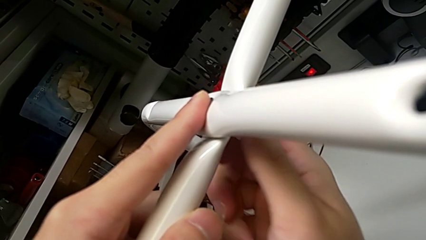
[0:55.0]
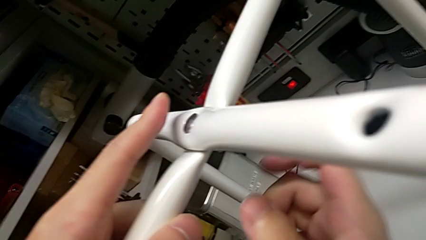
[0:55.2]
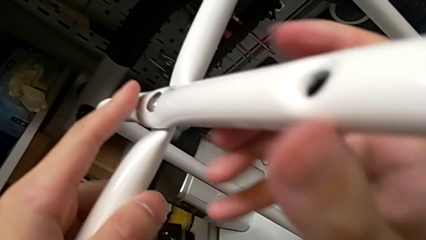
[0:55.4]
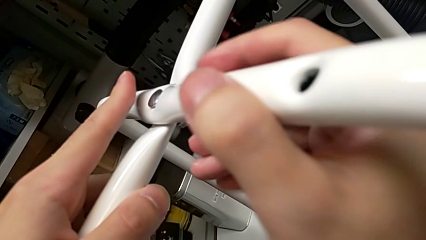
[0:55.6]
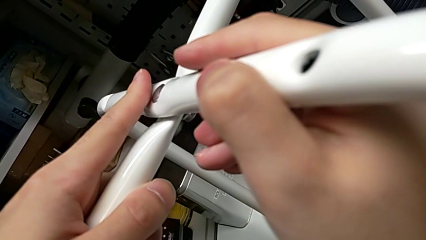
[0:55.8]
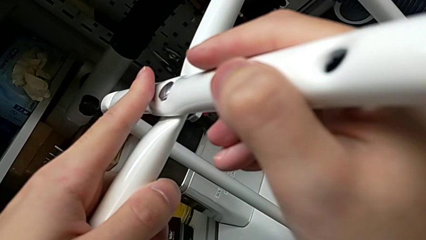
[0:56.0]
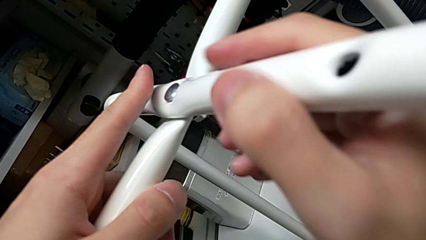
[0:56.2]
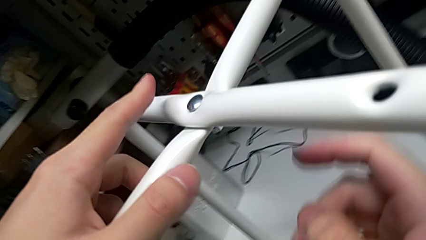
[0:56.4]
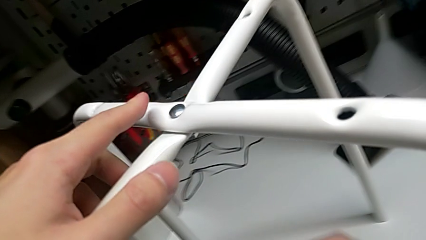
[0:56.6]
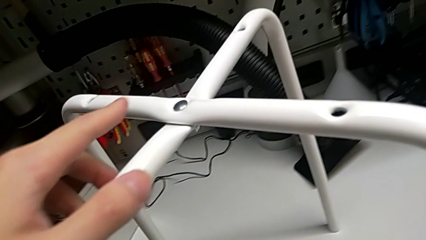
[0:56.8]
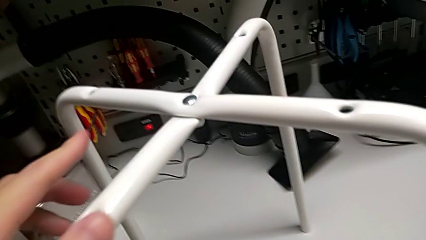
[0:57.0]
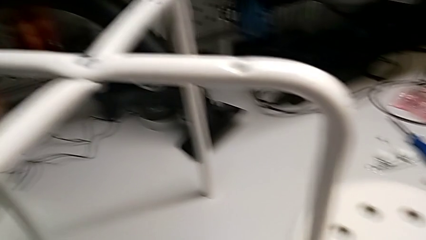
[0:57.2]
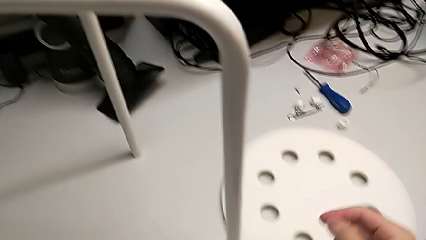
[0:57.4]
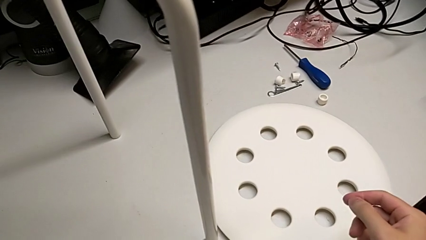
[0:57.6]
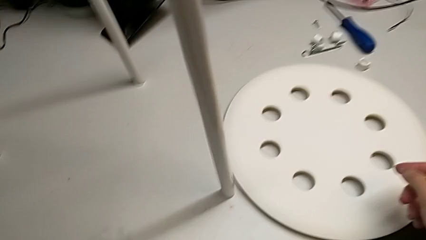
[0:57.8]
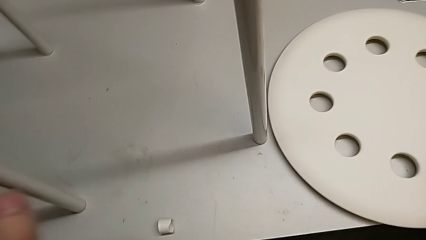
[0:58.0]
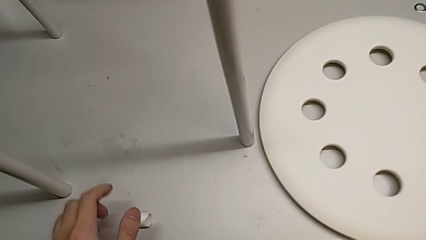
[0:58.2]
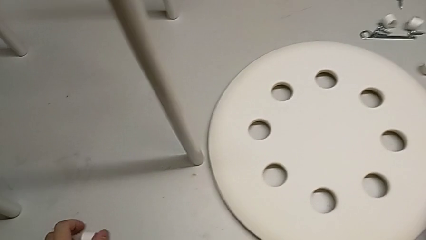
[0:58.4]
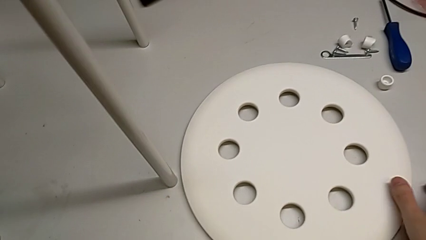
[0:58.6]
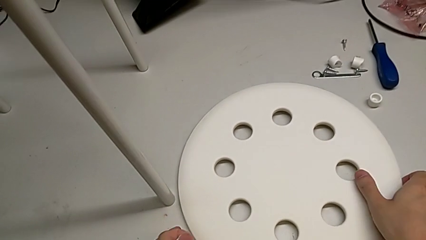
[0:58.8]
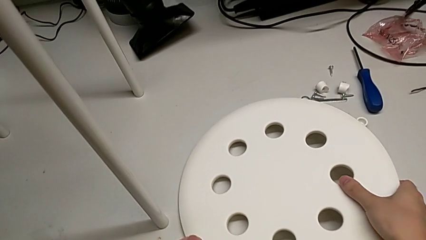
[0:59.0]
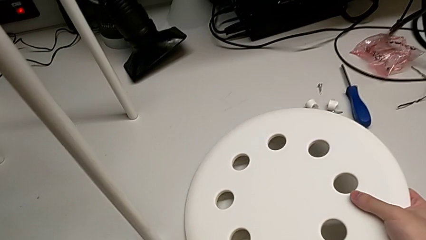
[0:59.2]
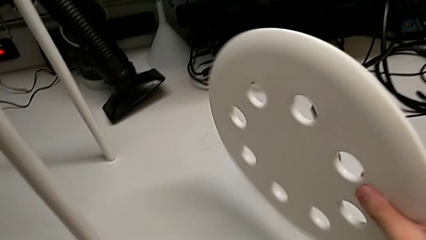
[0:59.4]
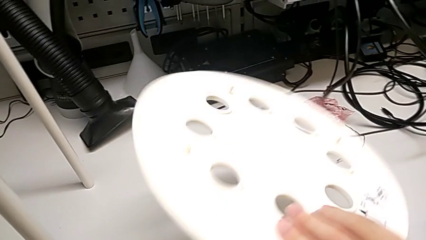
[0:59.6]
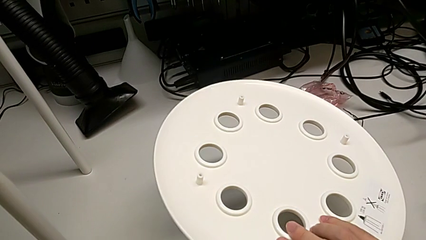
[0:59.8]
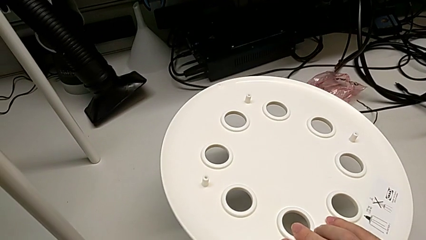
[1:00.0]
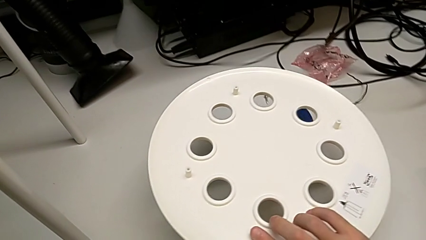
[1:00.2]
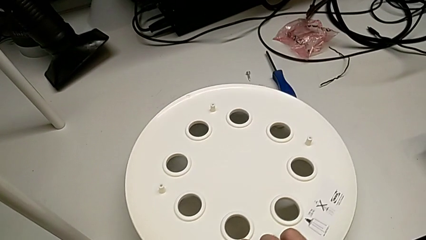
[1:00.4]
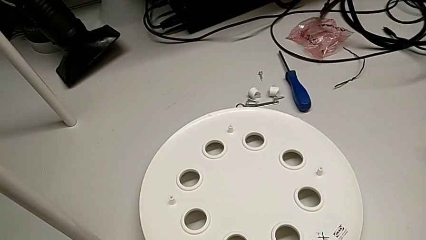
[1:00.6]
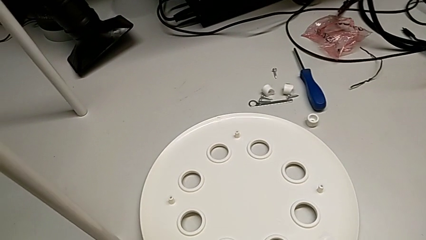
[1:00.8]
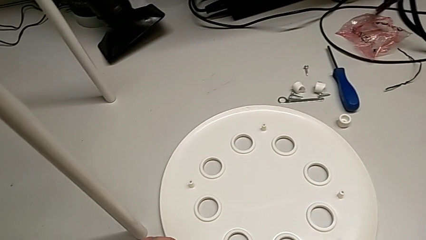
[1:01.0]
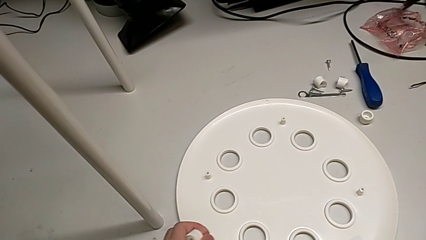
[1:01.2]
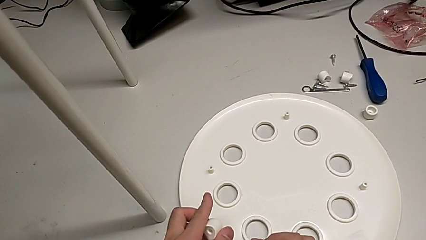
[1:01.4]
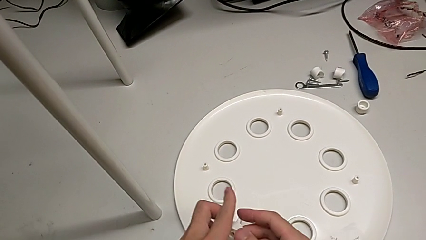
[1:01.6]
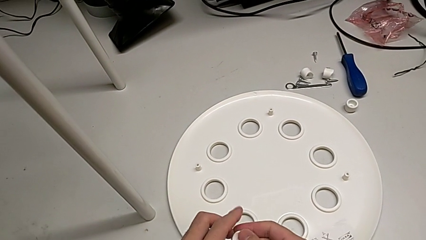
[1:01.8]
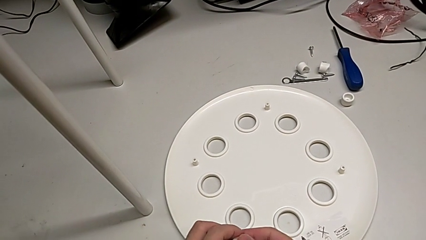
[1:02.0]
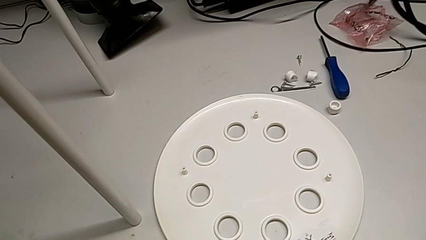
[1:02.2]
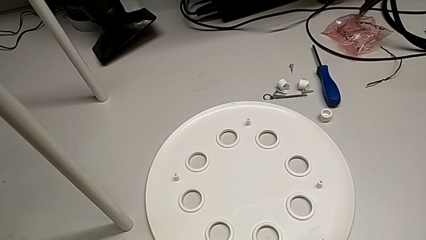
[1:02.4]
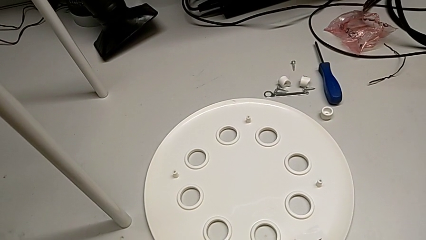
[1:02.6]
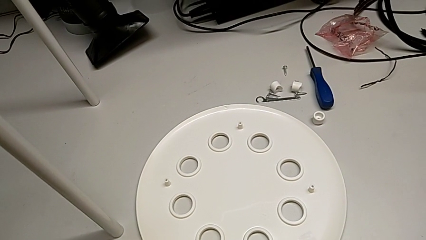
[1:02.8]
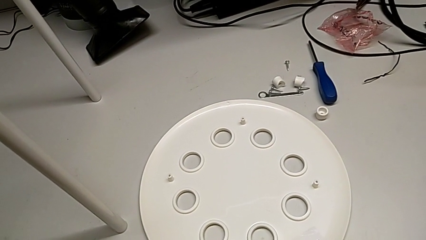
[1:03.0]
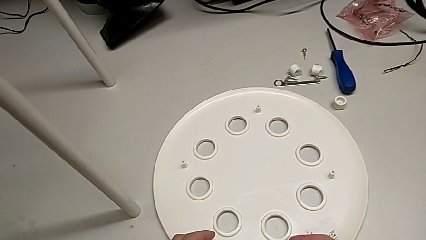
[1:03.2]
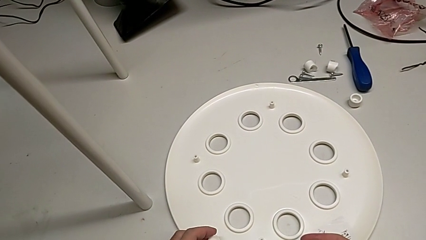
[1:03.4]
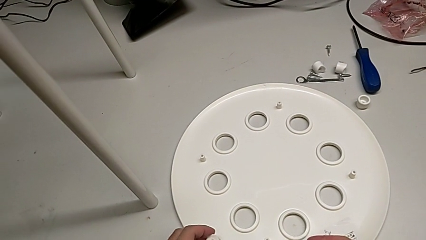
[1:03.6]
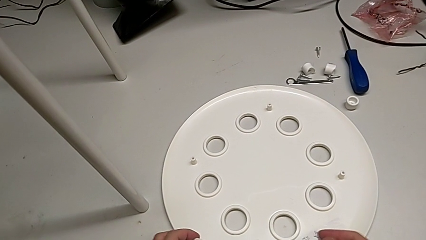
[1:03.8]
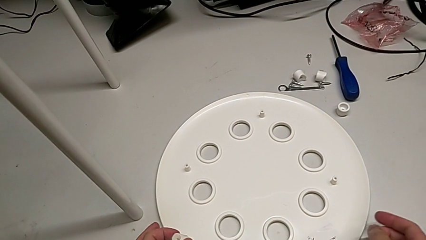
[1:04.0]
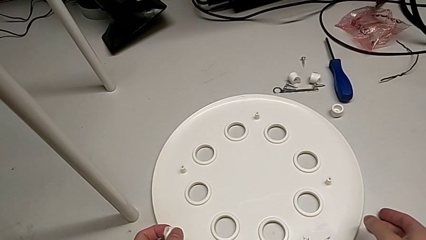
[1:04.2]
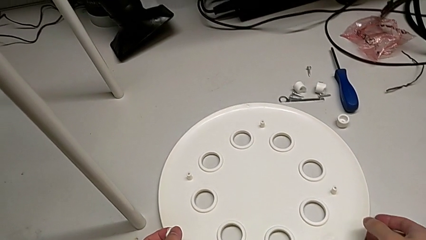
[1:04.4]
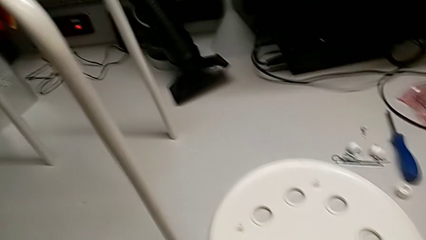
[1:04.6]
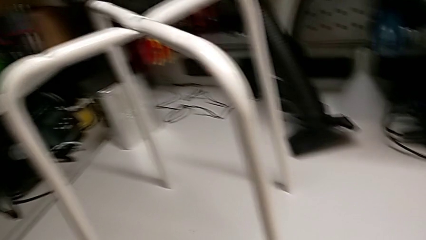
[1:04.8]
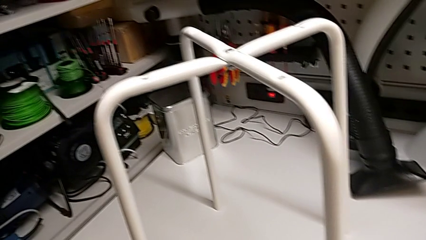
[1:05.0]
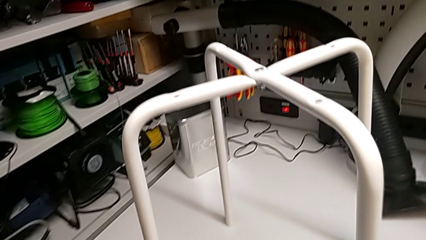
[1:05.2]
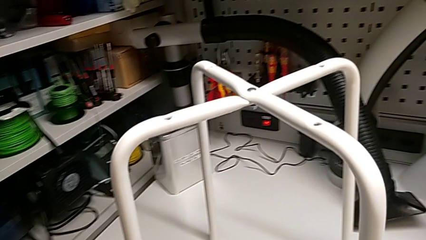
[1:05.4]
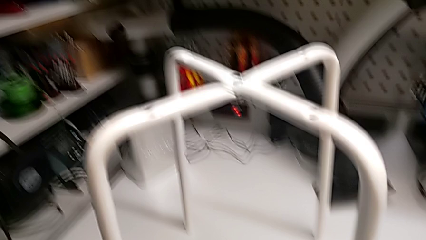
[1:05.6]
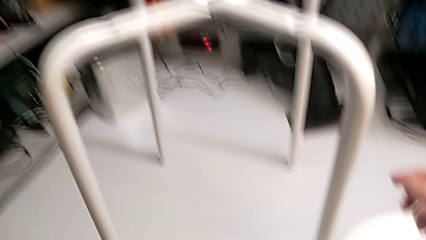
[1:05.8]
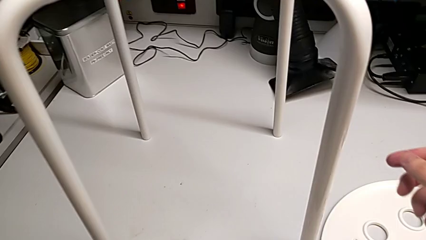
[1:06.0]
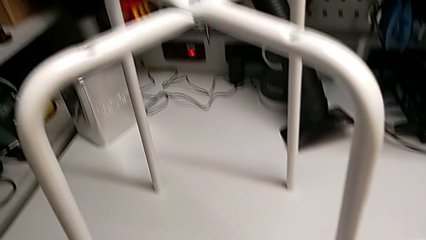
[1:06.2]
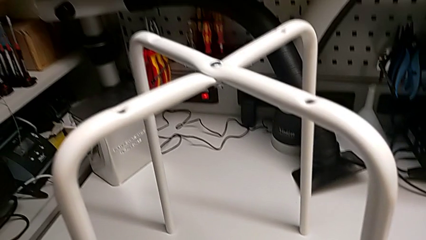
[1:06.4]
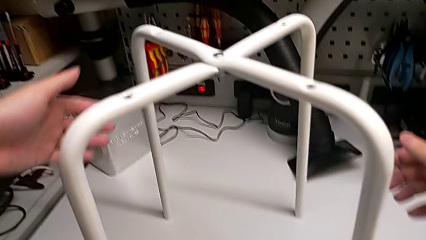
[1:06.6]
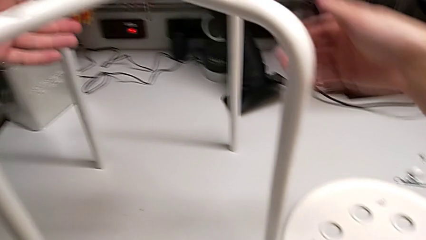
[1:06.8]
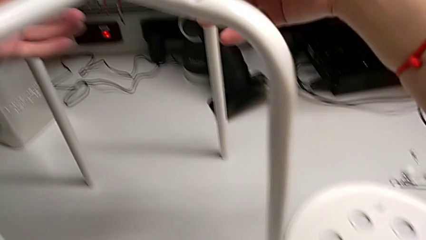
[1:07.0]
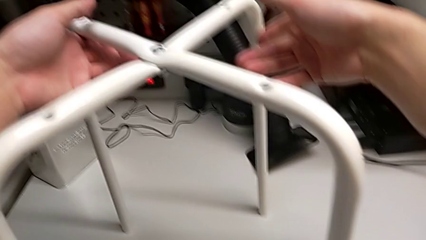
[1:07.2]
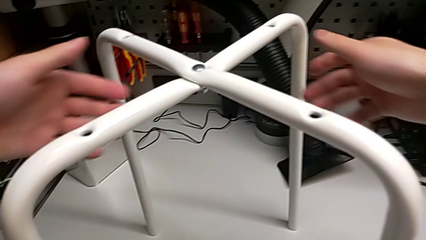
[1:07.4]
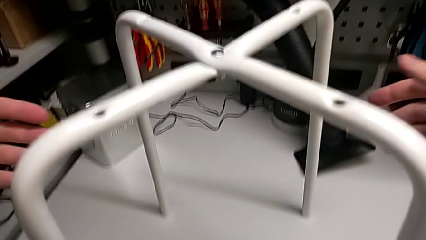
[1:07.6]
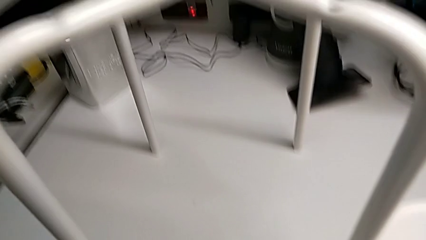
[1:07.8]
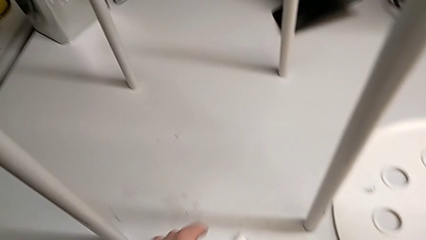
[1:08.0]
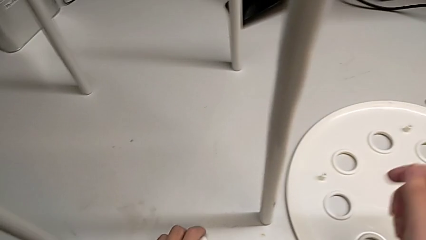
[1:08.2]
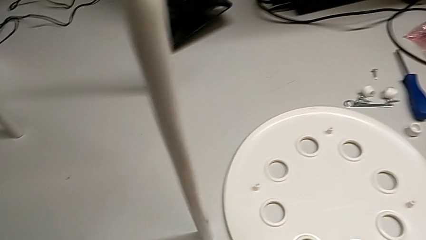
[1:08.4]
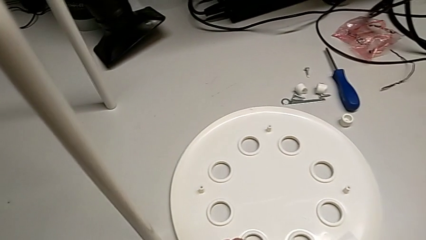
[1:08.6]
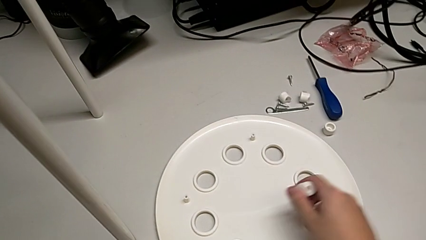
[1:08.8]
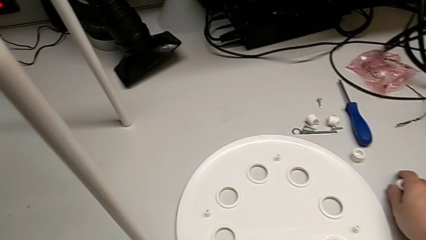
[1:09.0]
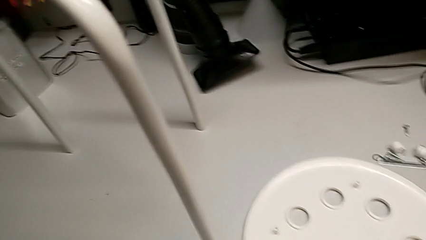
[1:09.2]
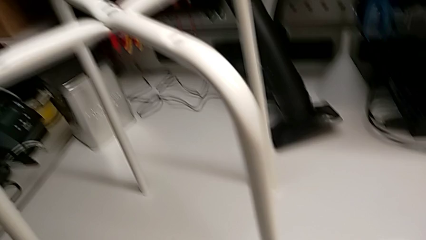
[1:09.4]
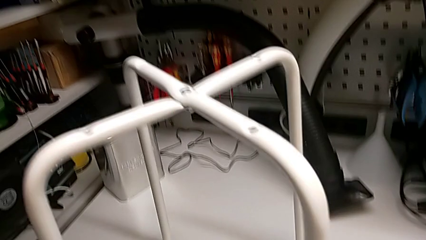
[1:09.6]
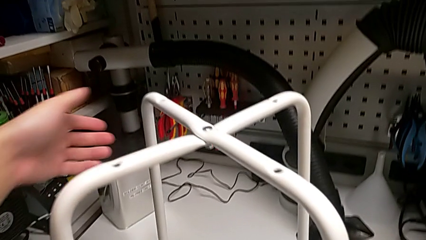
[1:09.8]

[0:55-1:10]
The camera wearer is assembling the legs of the chair. They inspect the leg, grab the seat, rotate it, place it, grab the washer and place it.

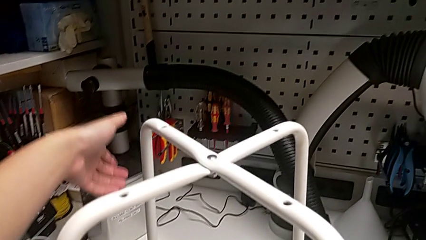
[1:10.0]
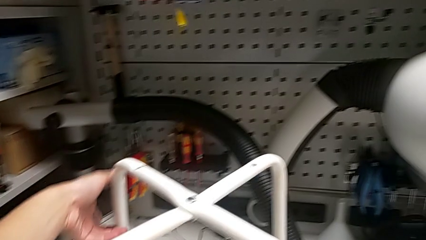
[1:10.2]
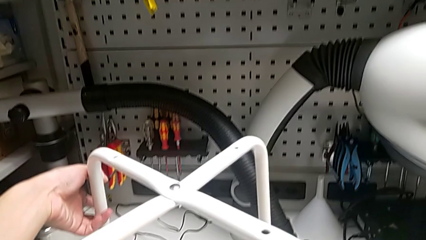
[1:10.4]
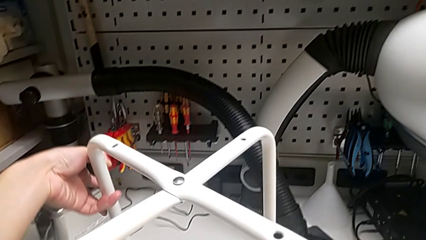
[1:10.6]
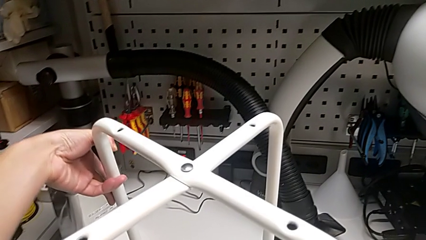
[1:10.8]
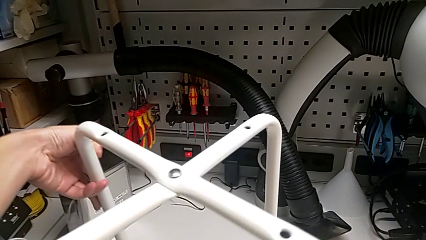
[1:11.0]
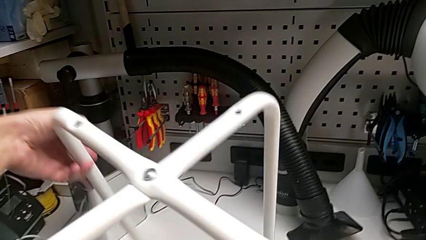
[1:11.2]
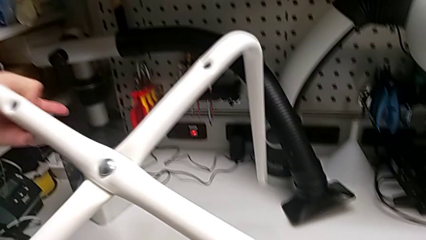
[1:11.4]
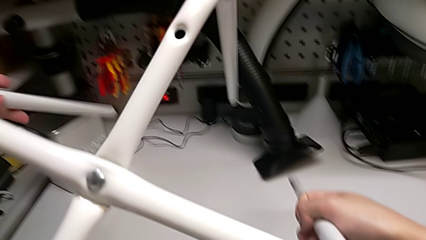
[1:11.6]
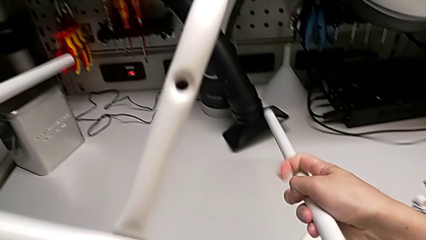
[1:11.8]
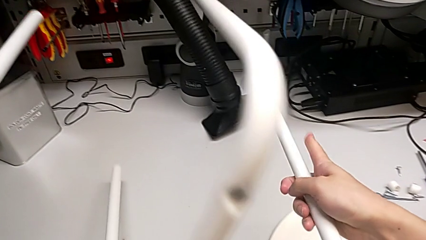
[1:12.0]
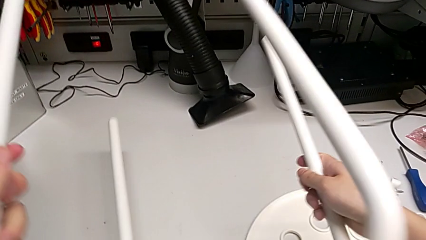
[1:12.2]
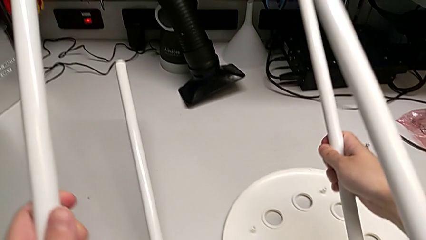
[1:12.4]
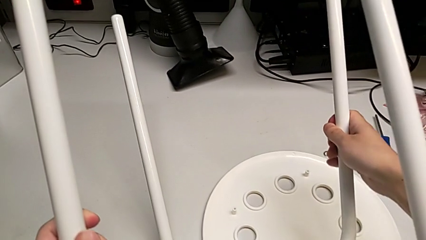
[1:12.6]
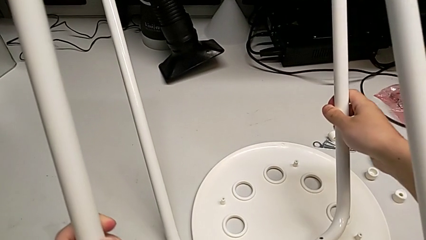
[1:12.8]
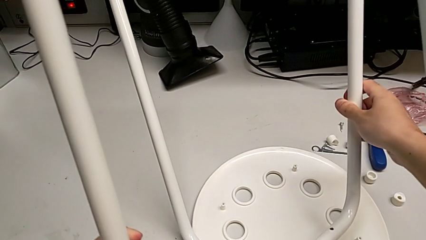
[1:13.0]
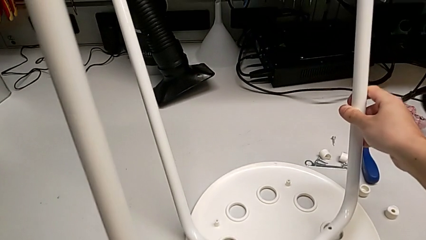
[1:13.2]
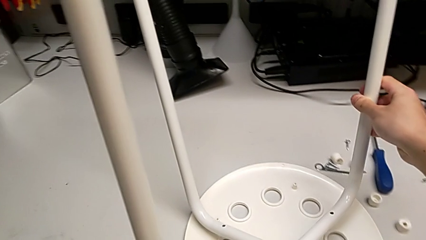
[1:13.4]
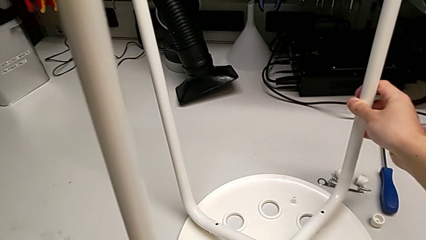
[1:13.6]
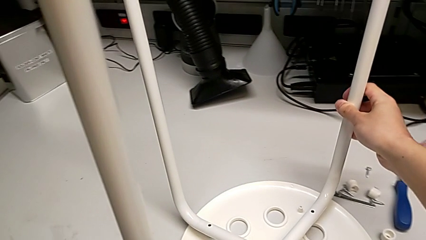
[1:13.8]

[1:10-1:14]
The camera wearer is assembling the seat. They rotate the leg.
